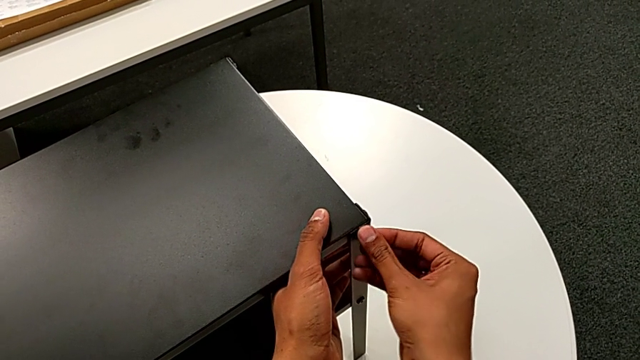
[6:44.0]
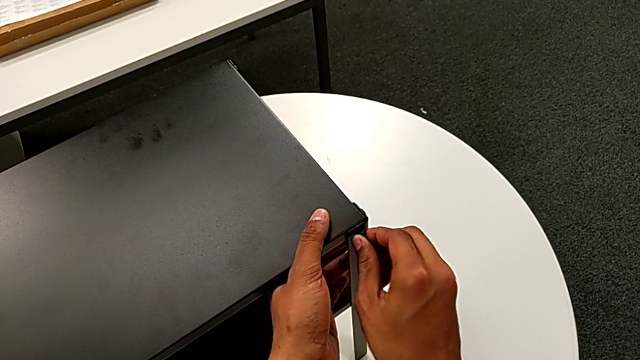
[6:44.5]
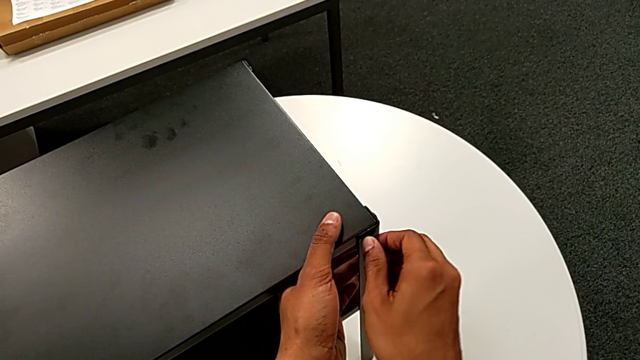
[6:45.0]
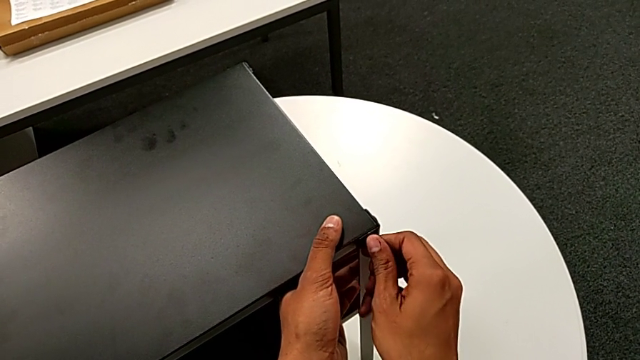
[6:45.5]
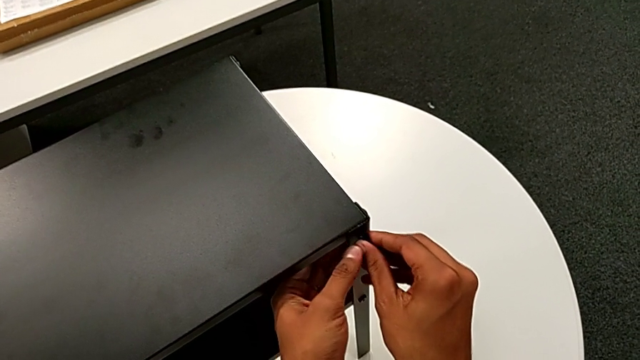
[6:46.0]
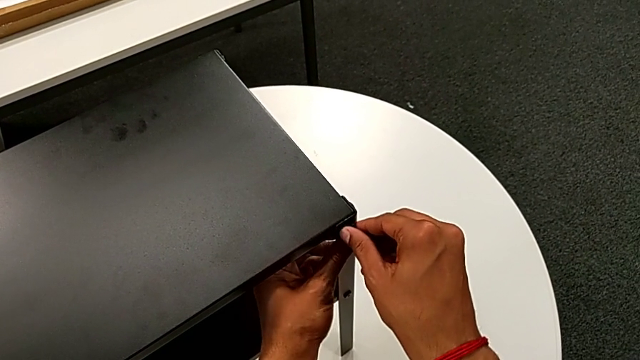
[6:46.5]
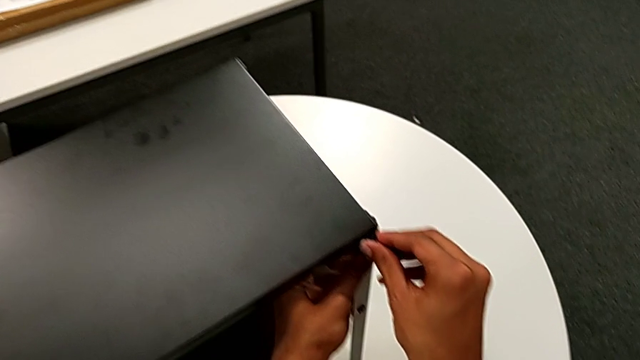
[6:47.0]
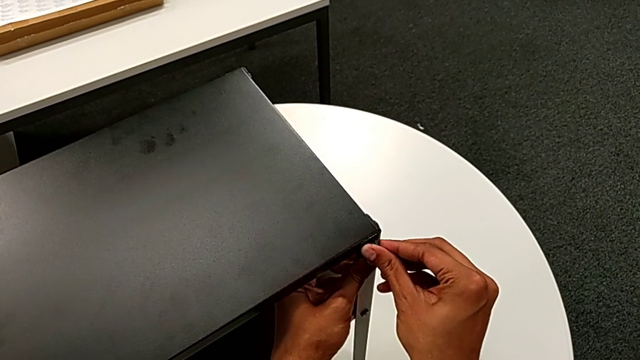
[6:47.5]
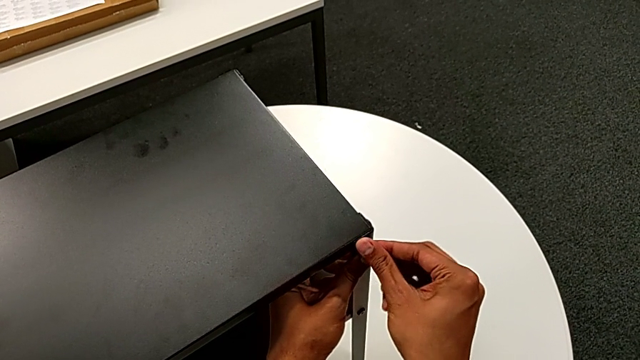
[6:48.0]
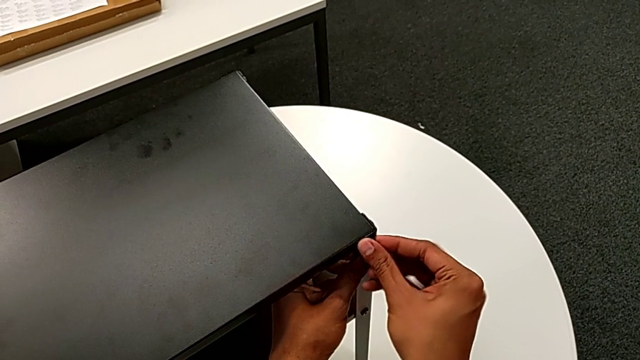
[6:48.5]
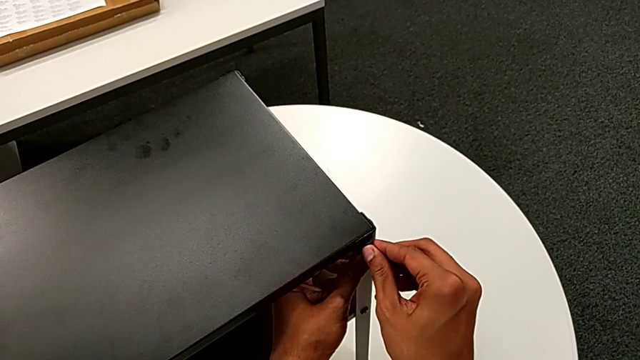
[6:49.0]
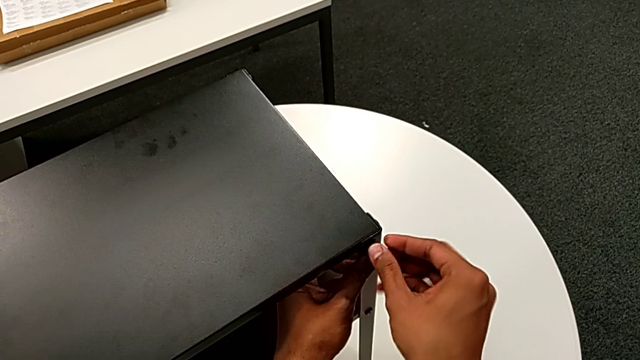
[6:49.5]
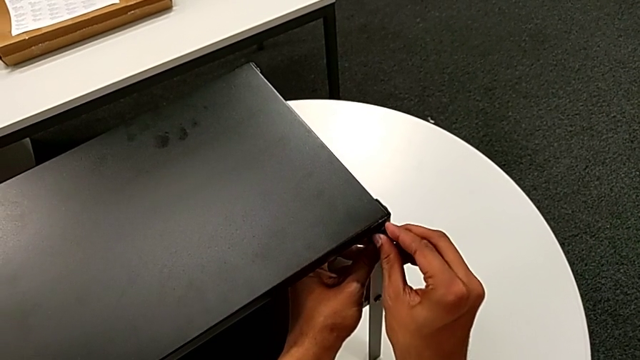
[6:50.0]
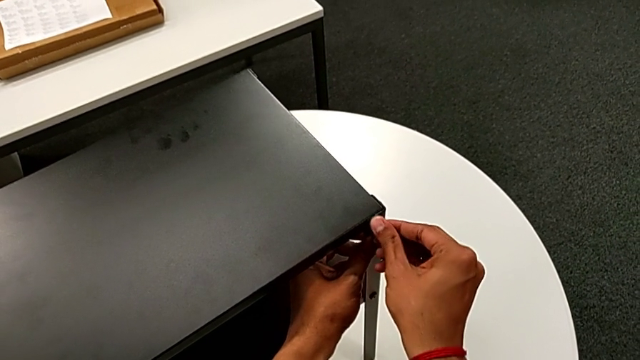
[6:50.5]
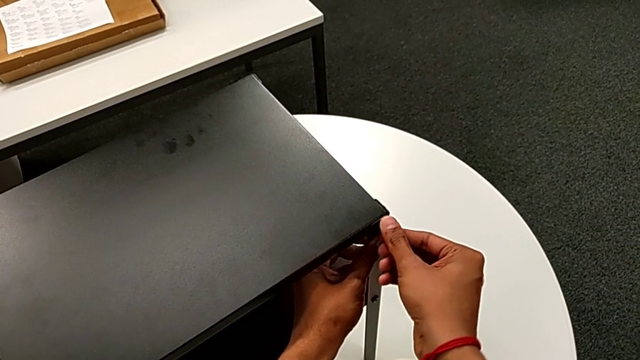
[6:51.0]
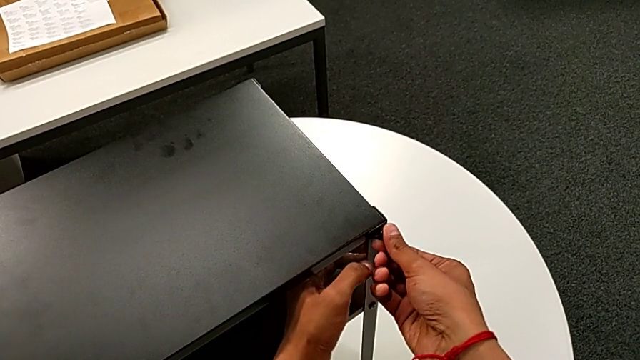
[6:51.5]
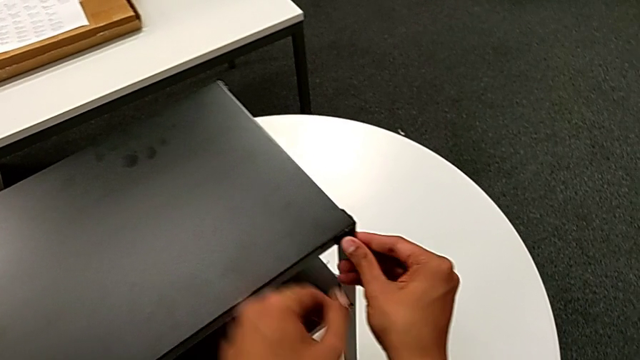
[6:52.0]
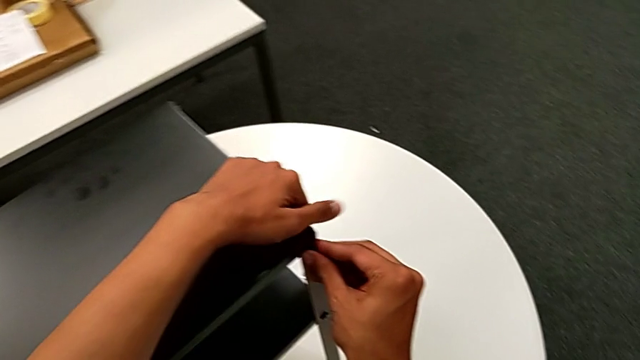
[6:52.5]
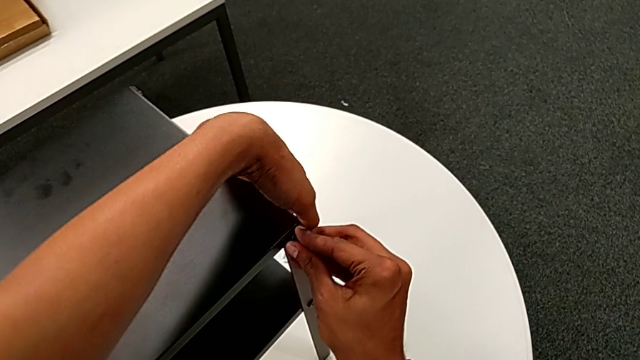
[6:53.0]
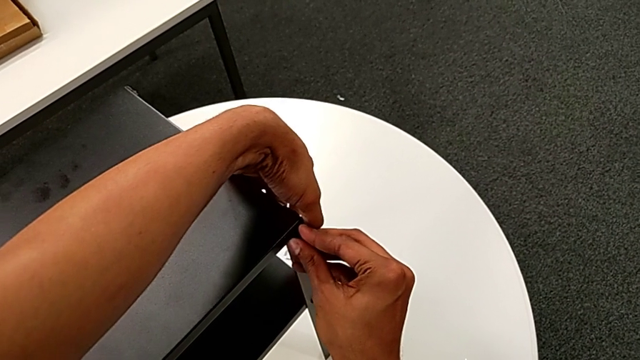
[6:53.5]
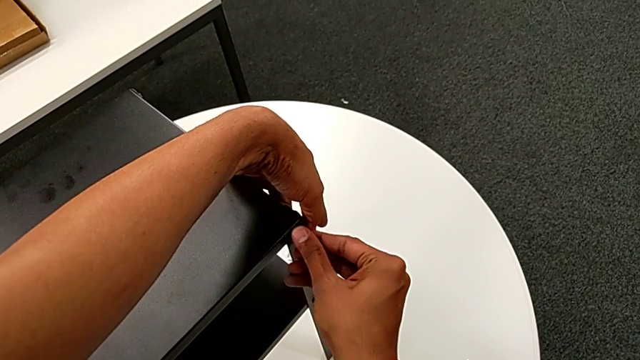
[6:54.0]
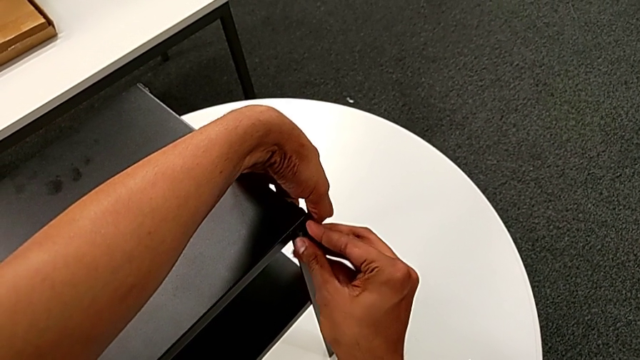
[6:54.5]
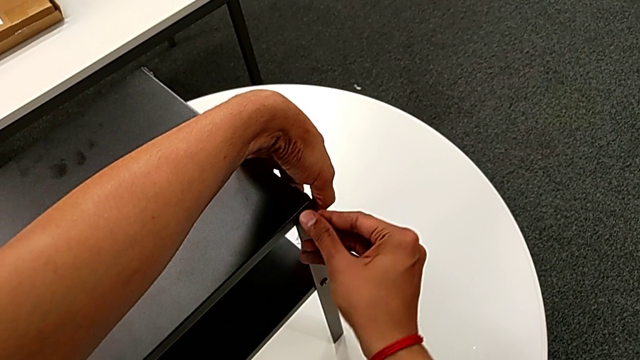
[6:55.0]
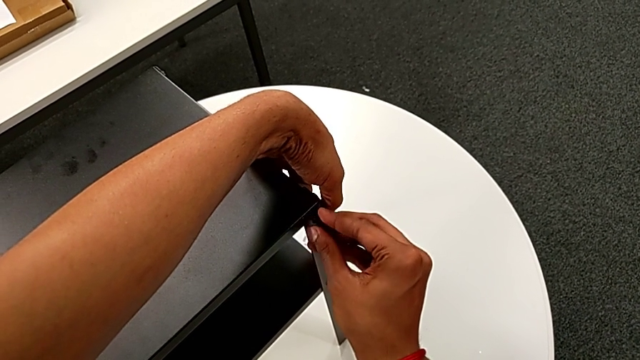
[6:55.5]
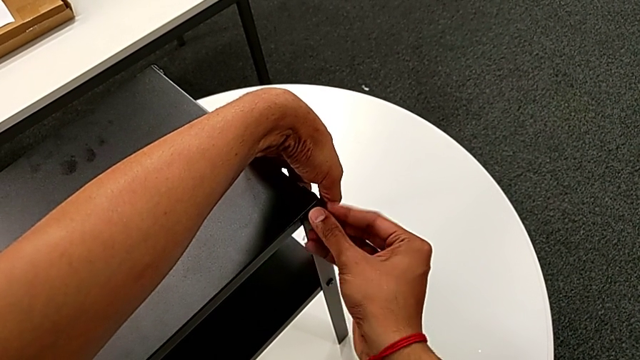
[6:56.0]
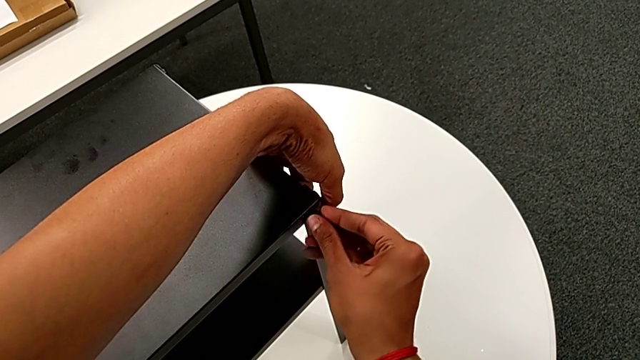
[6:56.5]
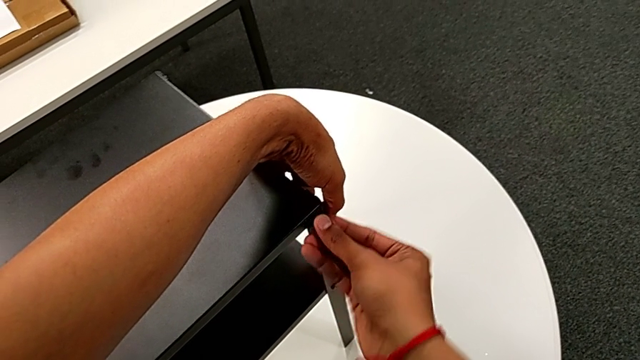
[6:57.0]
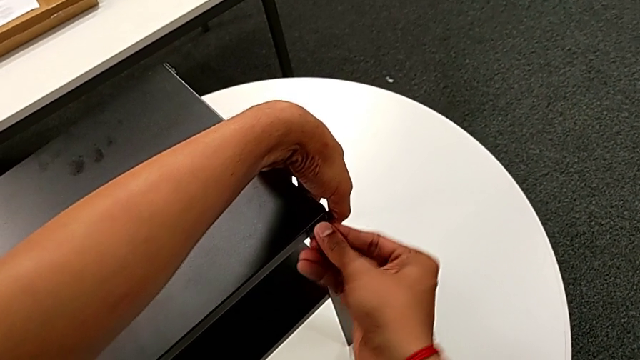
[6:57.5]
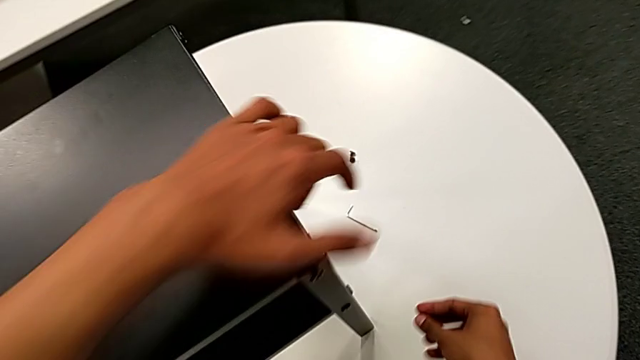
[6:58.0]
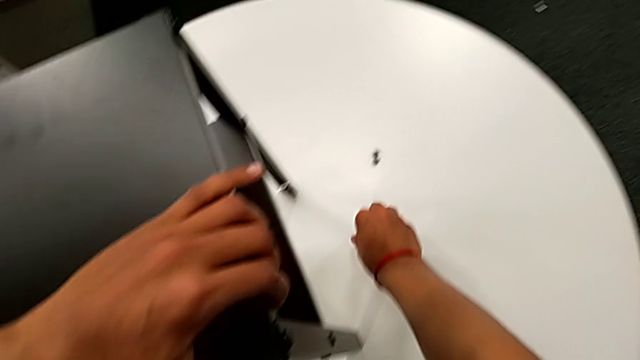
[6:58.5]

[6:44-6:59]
The camera wearer is screwing the hex socket head onto the third leg. They keep inserting the hex socket head with the right hand, grab the top tray with the left hand, screw the hex socket head, approach the Allen wrench and grab it.

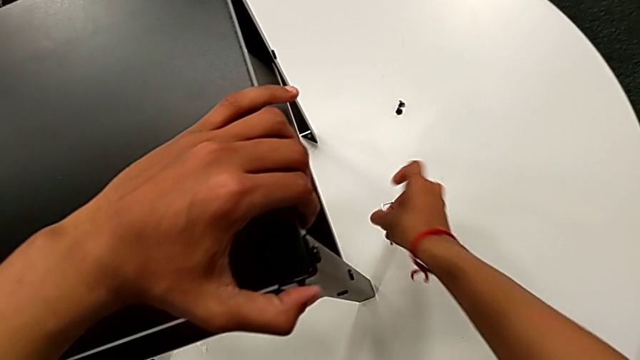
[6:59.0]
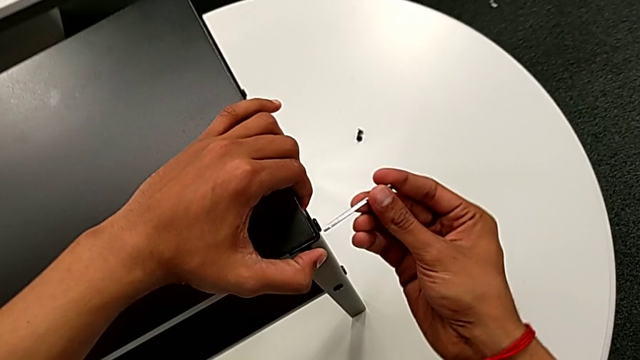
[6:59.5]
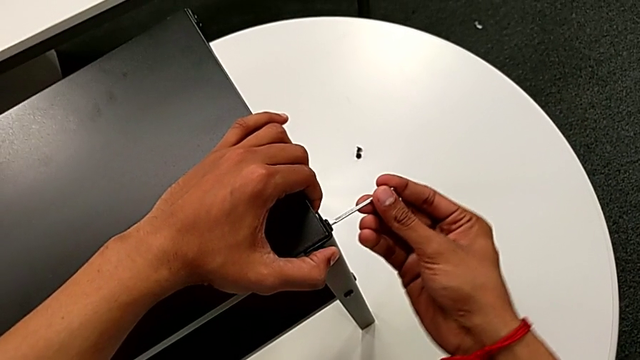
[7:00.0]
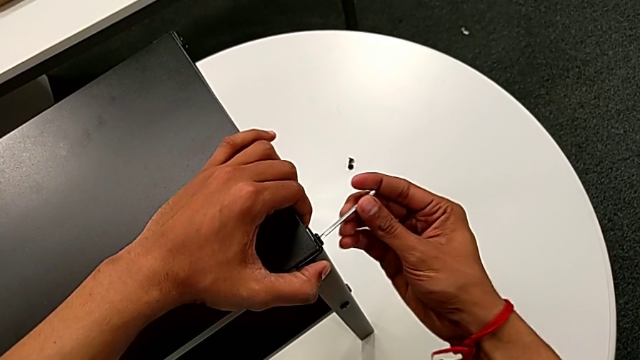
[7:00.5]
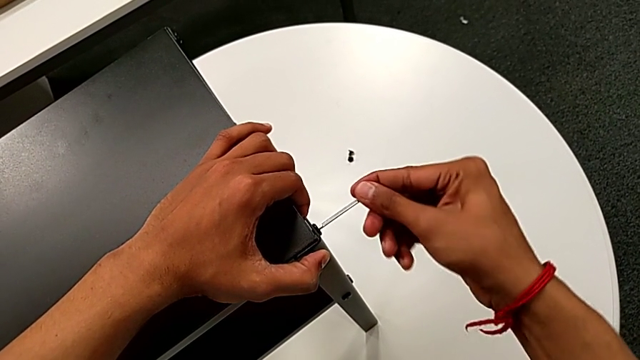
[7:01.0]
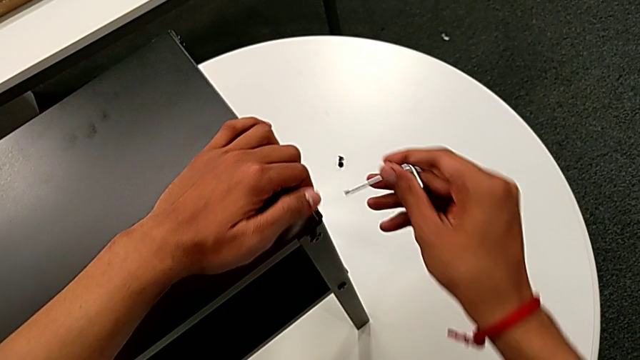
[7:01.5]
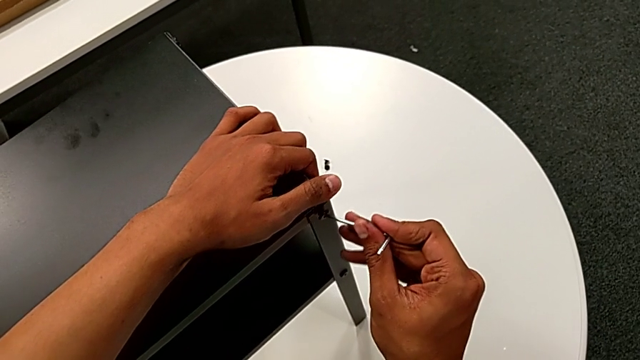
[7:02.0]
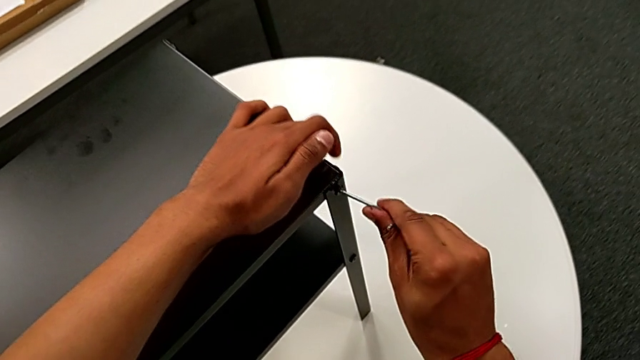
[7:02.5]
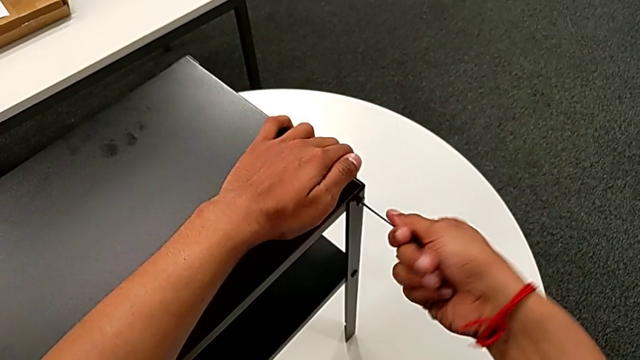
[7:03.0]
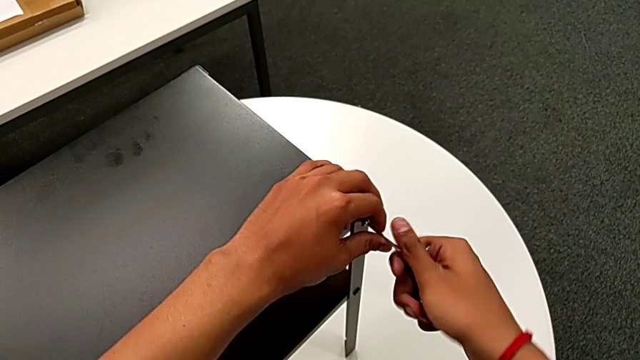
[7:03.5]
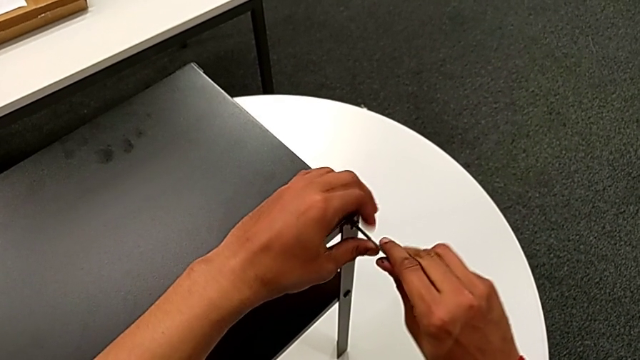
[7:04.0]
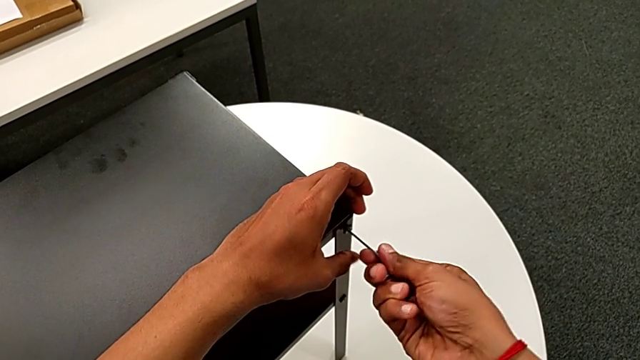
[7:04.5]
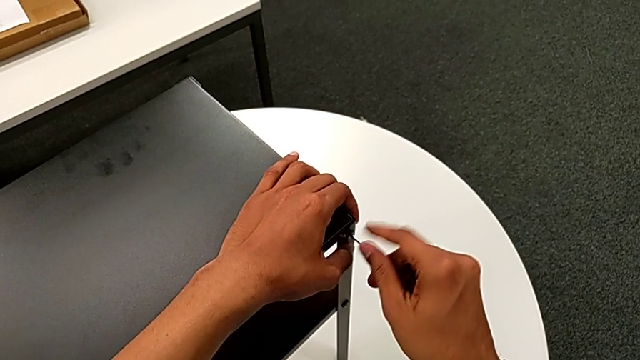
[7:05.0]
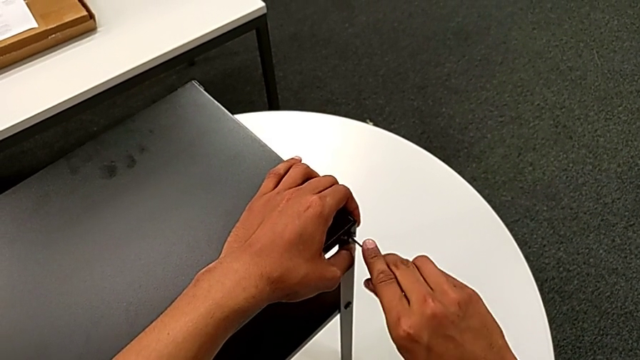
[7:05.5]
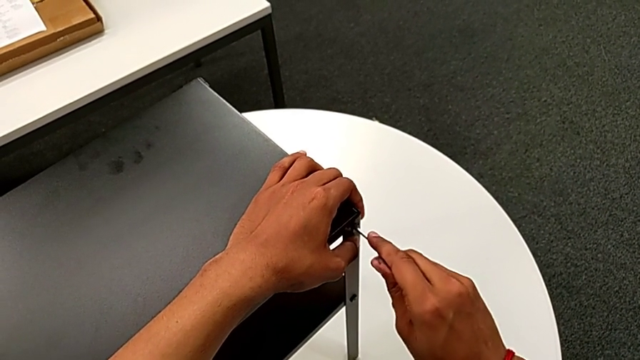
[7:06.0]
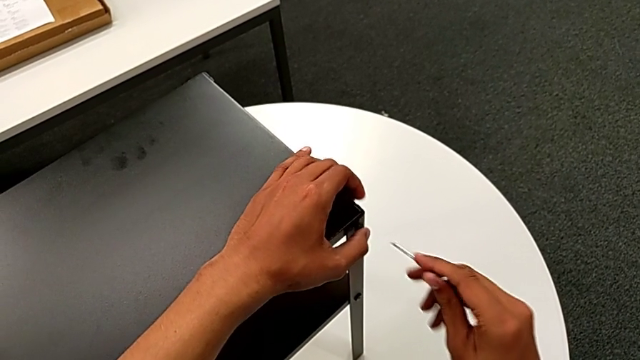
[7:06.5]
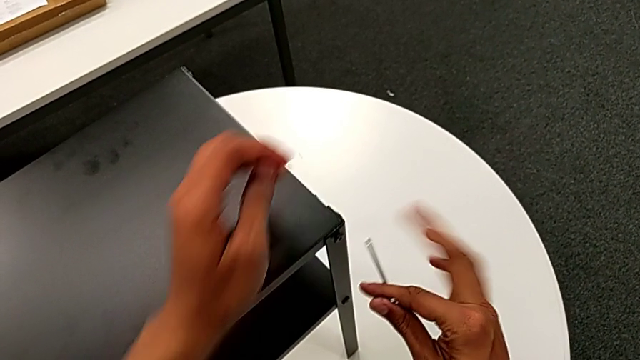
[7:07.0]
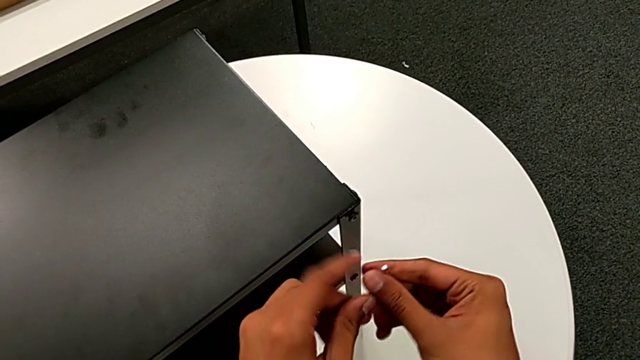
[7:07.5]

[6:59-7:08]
The camera wearer is screwing the hex socket head onto the third leg. They approach the hex socket head, insert the Allen wrench, screw the hex socket head, withdraw the Allen wrench, insert it, screw the hex socket head, withdraw the Allen wrench and rotate it.
